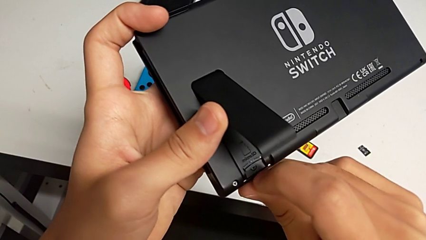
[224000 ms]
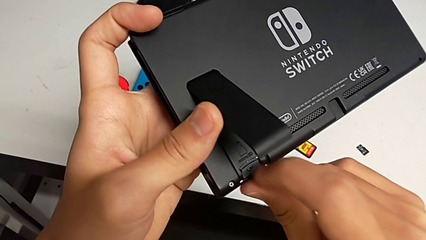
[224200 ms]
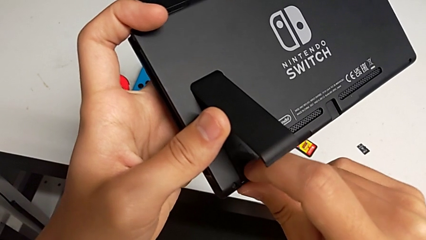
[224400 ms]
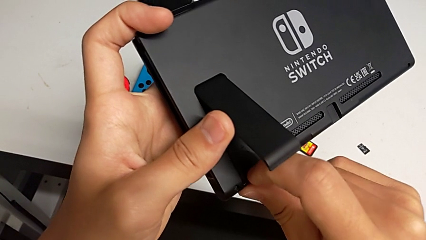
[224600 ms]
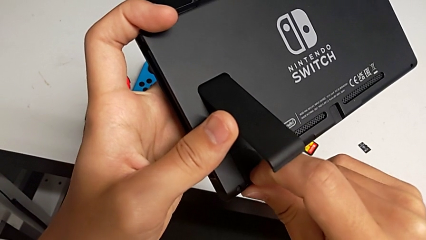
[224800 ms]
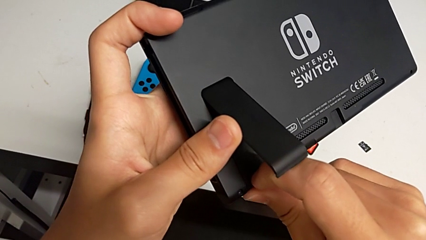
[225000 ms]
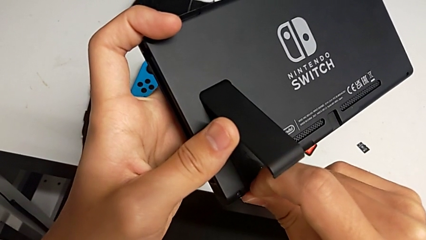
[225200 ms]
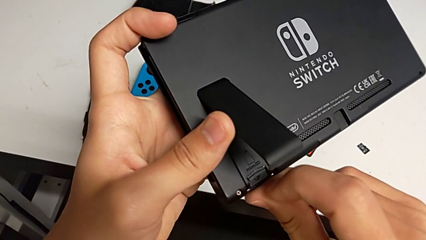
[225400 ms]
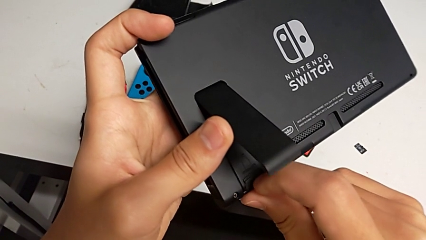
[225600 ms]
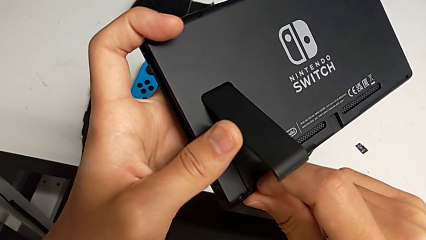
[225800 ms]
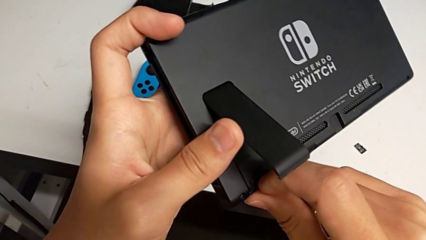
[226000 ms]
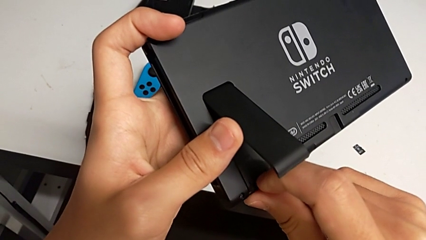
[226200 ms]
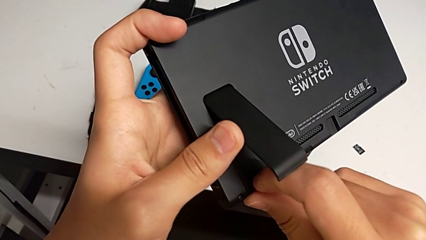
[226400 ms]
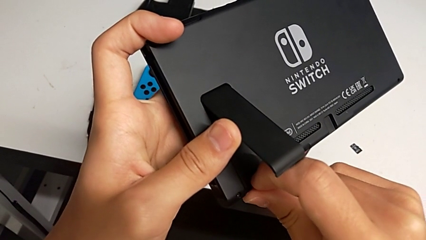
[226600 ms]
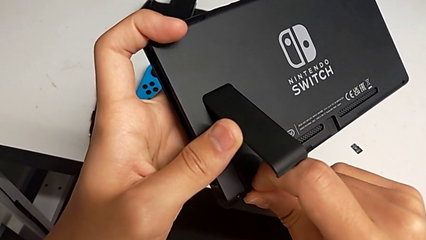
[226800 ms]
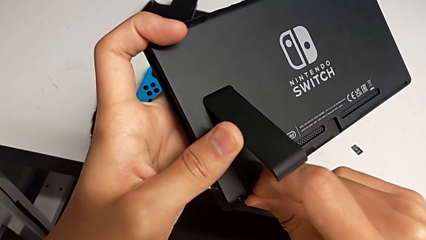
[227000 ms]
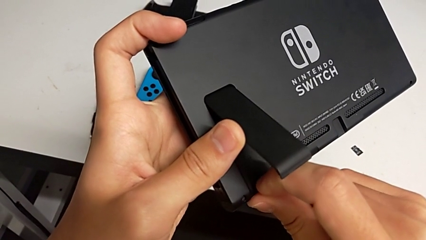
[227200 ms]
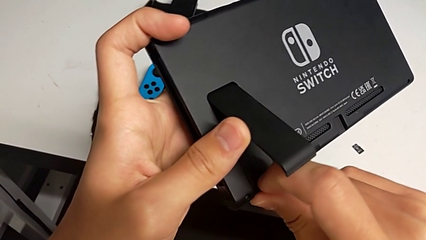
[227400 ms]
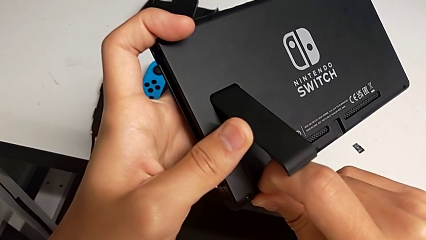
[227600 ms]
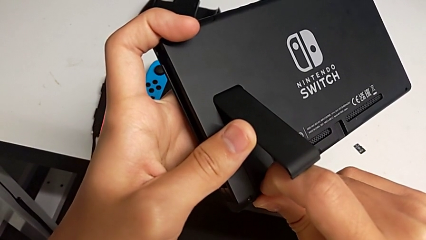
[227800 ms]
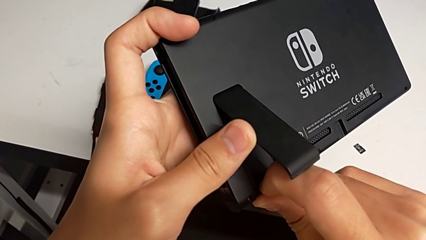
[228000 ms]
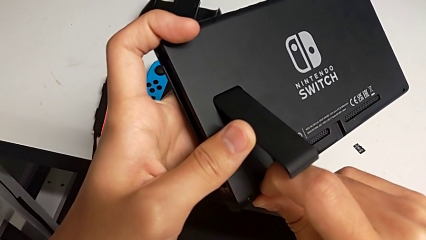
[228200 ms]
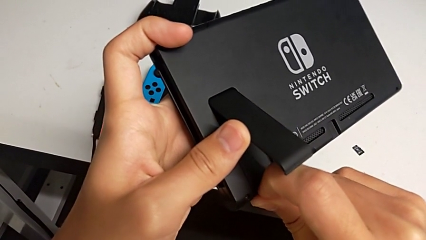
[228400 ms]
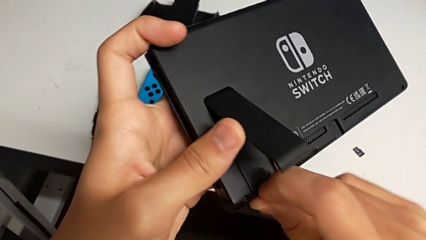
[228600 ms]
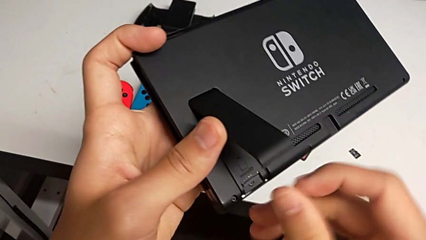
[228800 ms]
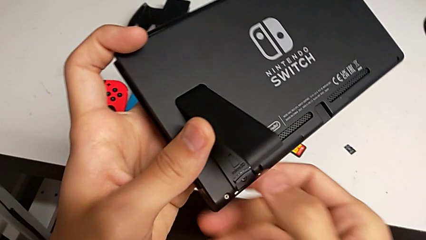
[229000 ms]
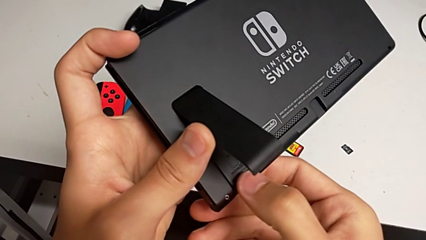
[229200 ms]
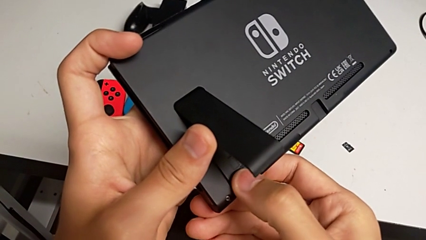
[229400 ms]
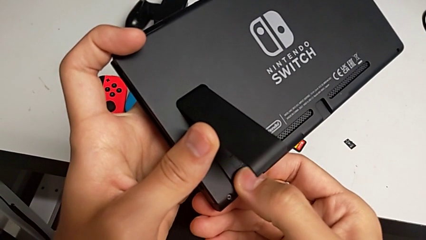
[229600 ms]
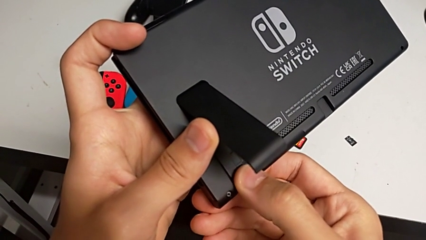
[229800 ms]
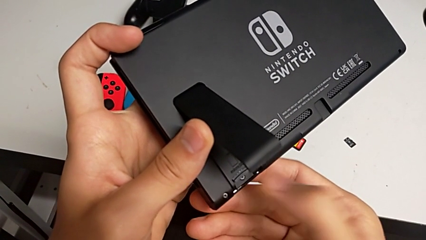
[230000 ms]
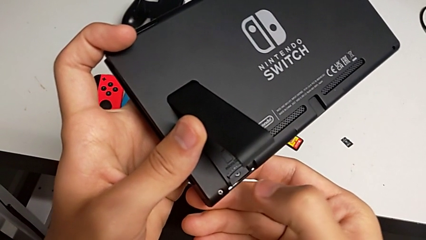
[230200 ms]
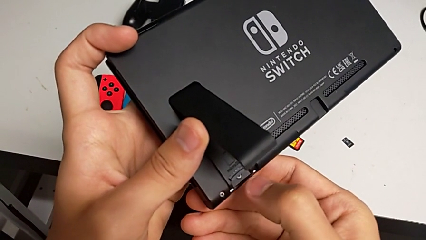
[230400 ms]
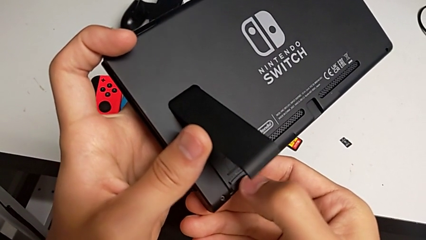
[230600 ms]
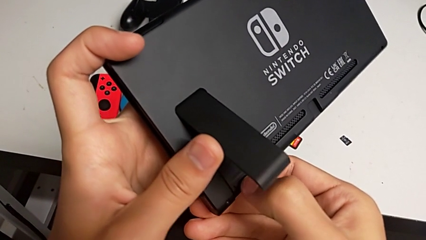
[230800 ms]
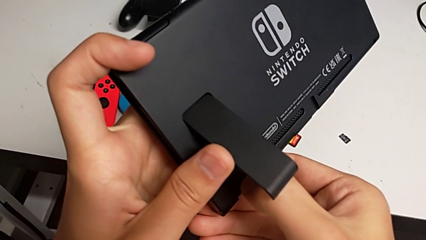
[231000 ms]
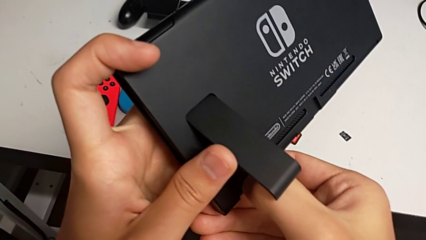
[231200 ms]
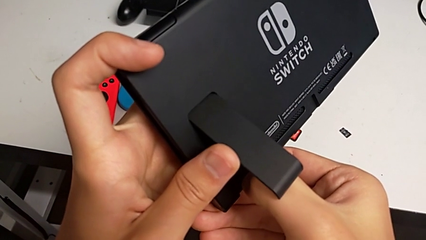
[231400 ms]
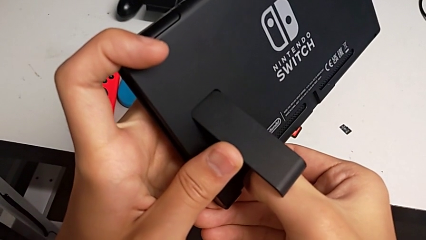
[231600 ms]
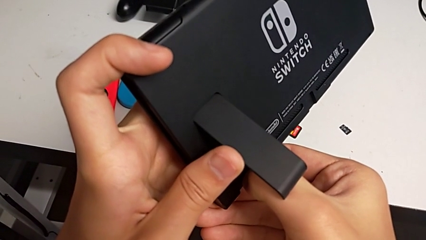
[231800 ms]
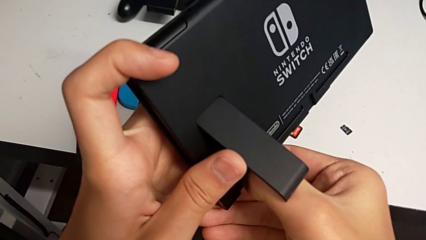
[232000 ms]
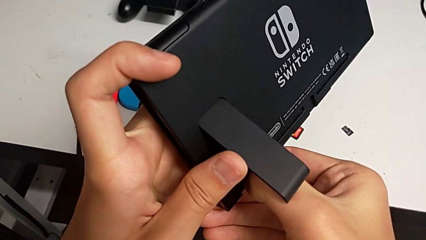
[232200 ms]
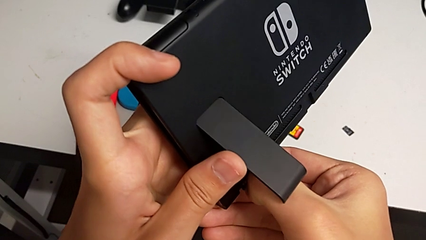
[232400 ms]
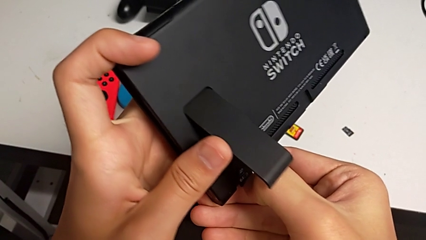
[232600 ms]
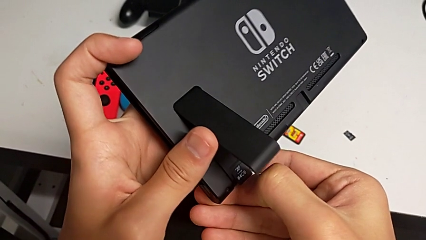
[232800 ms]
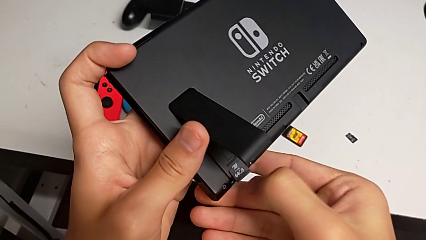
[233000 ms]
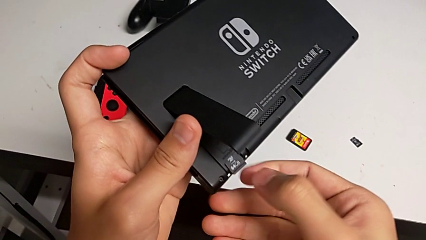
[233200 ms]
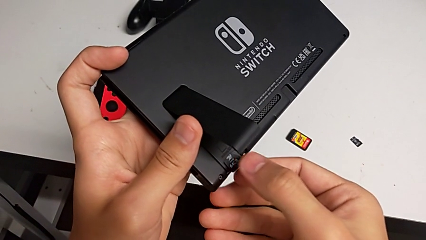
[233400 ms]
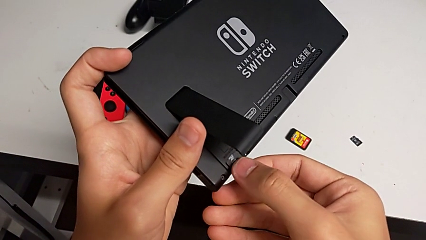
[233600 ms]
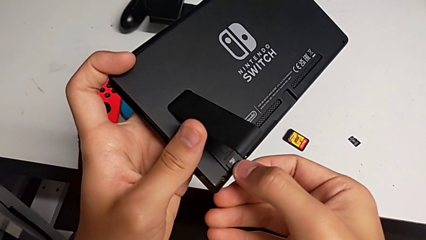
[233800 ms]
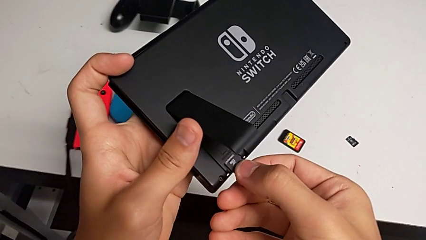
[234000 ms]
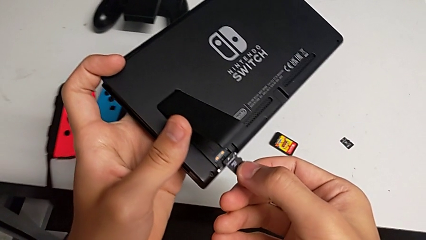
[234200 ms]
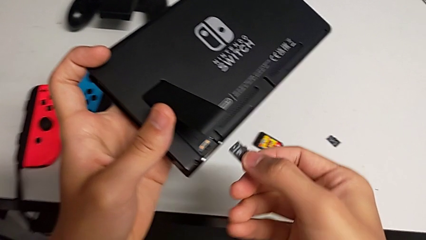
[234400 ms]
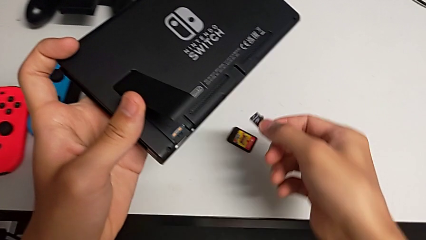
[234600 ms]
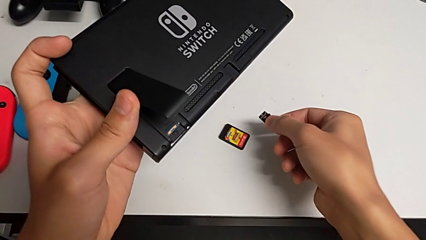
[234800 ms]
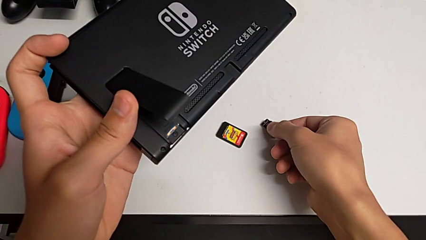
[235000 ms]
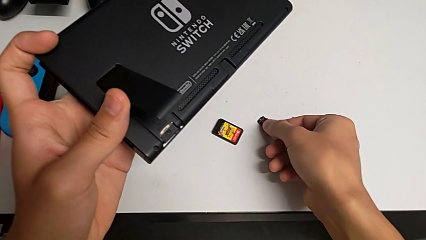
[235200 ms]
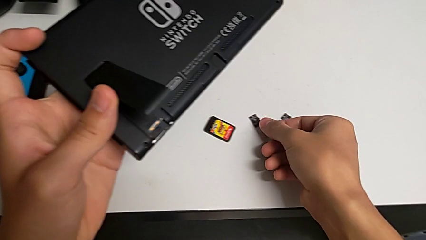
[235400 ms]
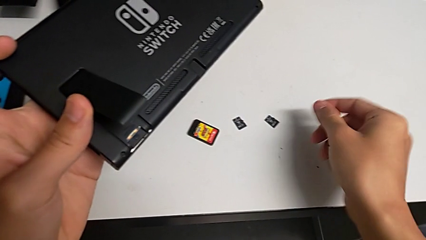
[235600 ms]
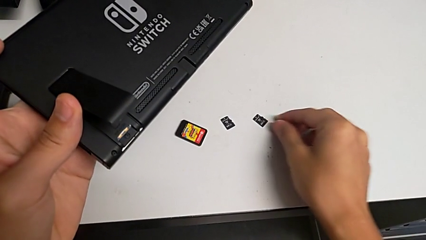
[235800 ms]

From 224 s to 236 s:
The camera wearer is removing the old Micro SD card from the Nintendo Switch. They pull the old SD card twice, grab it, withdraw it and place it.

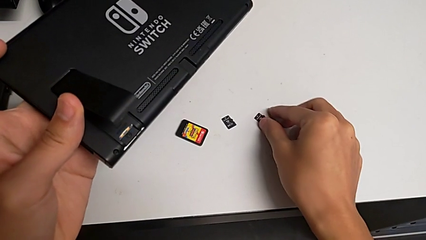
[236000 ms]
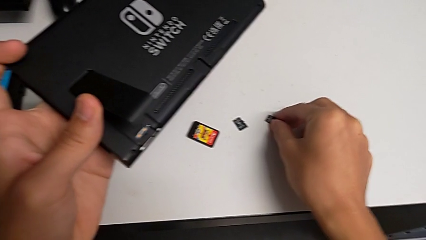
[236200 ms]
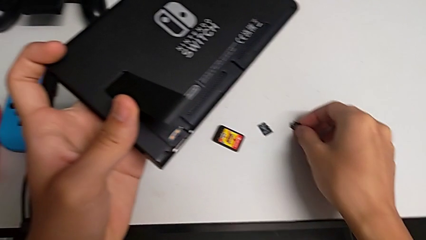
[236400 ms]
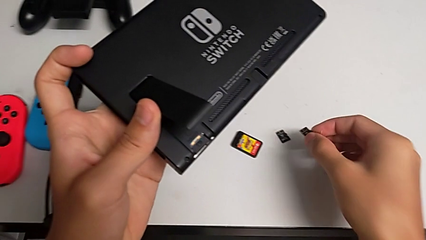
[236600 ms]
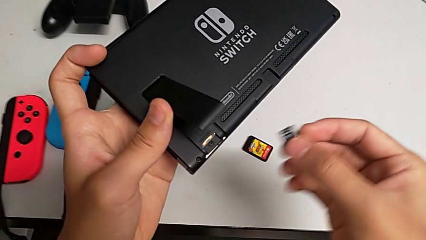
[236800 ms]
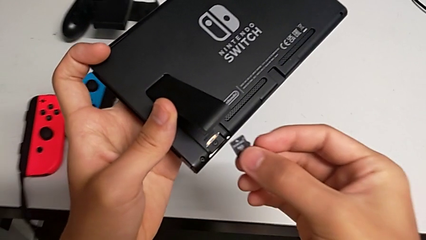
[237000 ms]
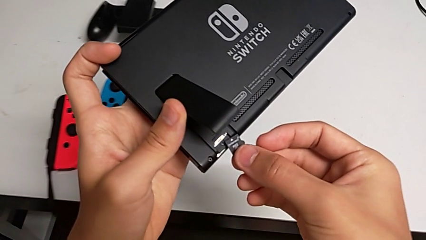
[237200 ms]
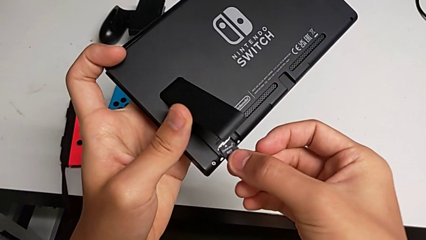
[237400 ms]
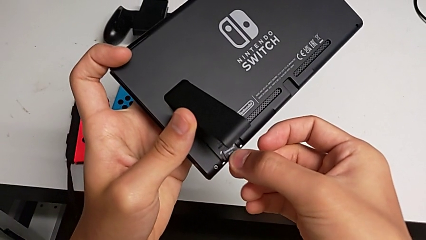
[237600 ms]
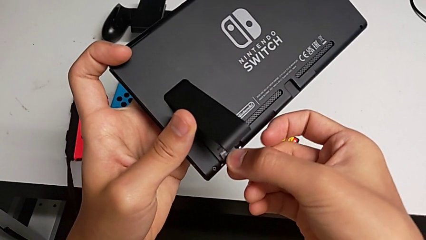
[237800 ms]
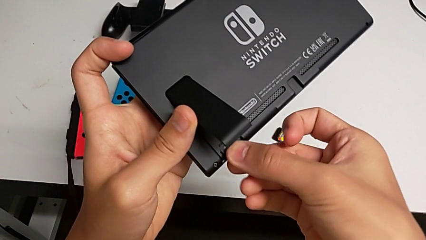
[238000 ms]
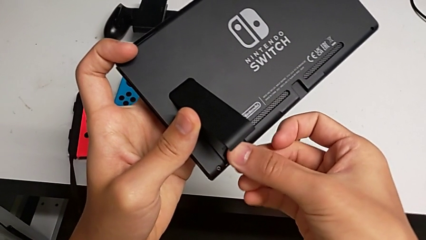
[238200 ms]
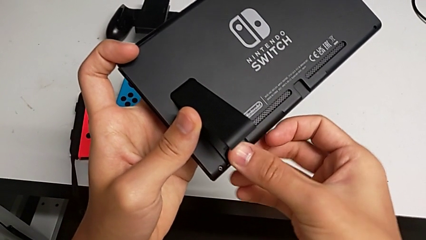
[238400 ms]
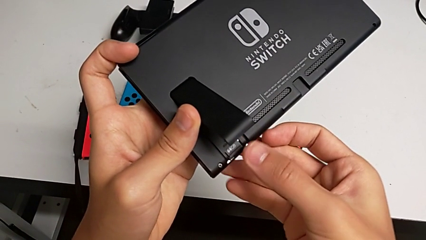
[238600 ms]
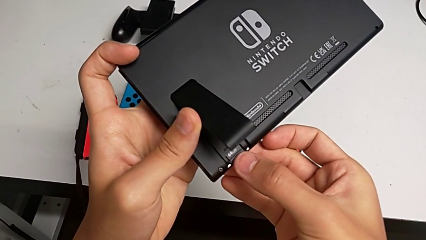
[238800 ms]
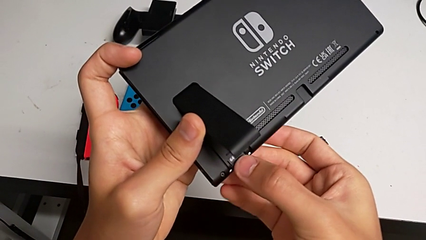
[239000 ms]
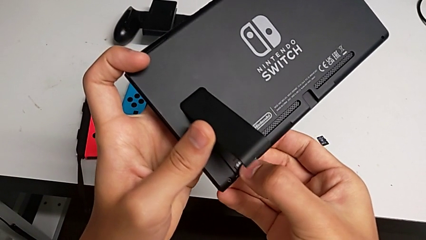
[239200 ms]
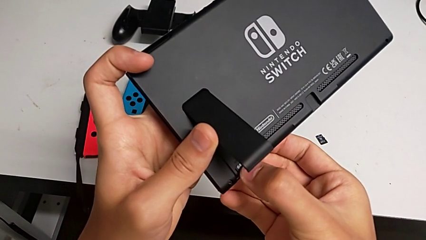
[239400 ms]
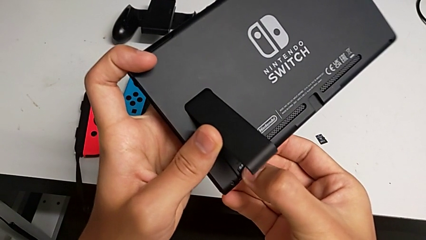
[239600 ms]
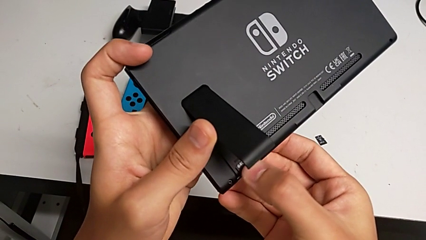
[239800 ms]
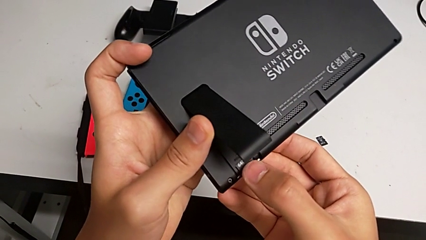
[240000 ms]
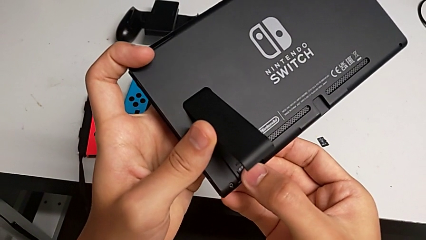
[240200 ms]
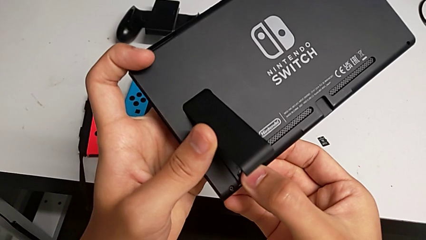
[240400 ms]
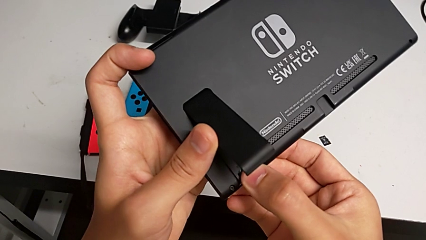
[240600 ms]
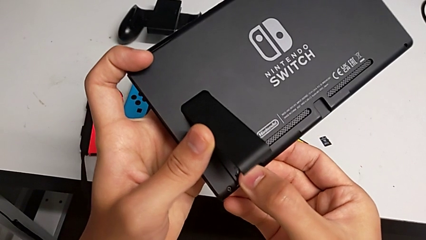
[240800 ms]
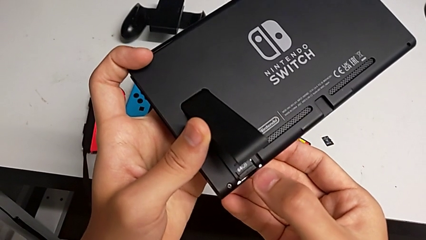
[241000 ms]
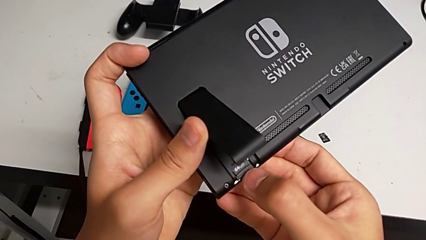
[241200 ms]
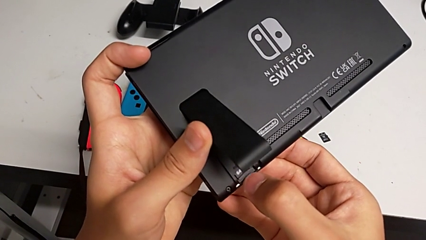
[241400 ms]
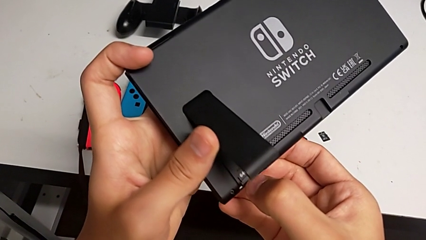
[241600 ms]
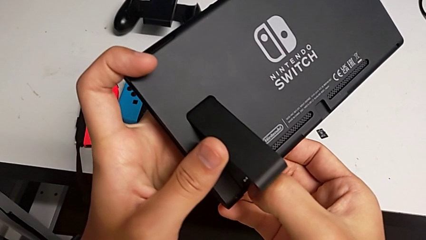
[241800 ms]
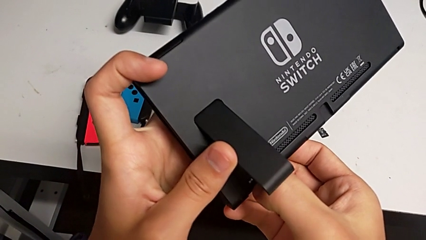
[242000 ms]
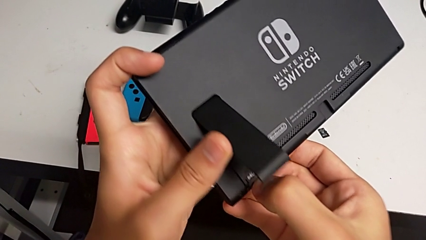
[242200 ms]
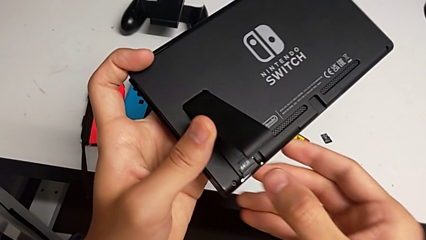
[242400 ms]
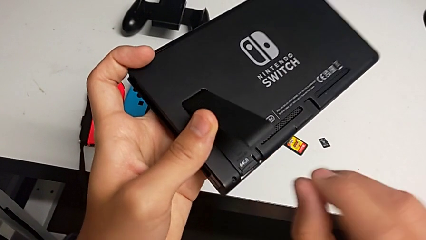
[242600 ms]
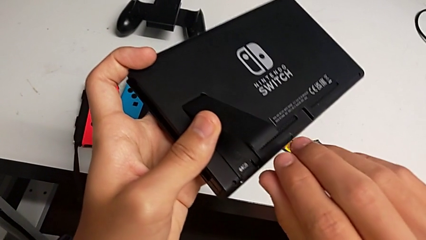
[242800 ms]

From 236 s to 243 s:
The camera wearer is inserting a new Micro SD card into the Nintendo Switch. They lift the new SD card, place it, insert it and begin to push it.
